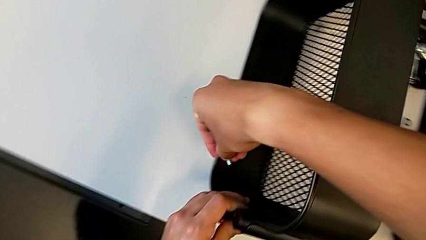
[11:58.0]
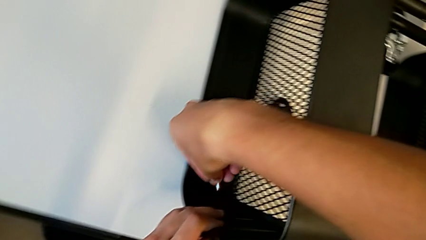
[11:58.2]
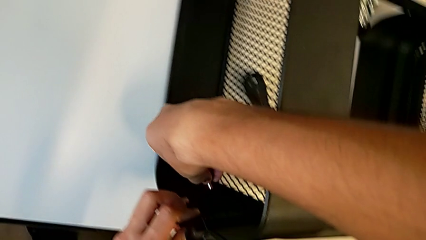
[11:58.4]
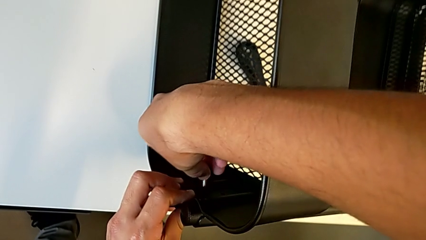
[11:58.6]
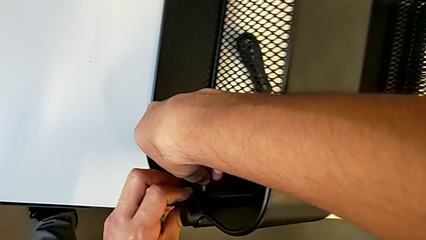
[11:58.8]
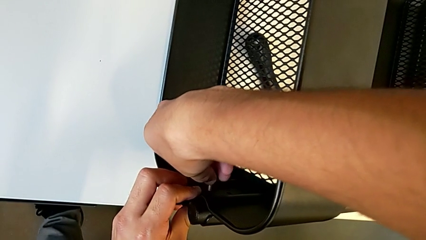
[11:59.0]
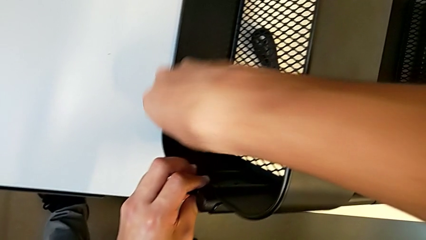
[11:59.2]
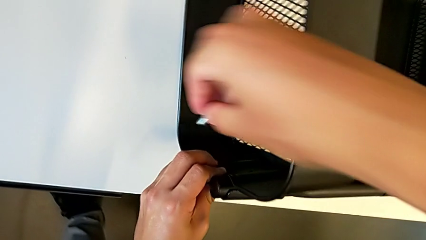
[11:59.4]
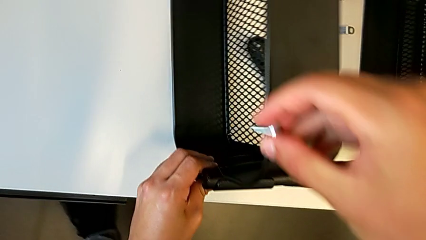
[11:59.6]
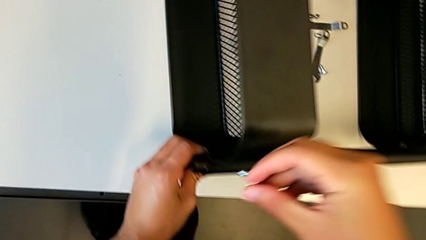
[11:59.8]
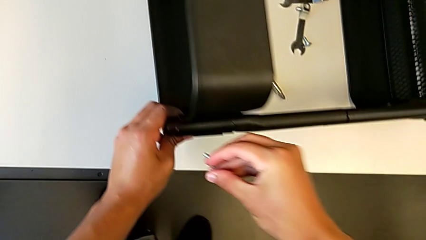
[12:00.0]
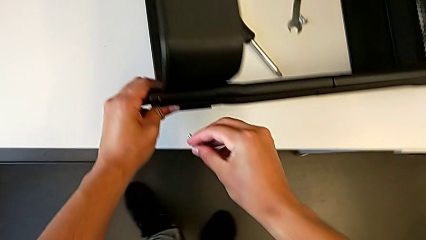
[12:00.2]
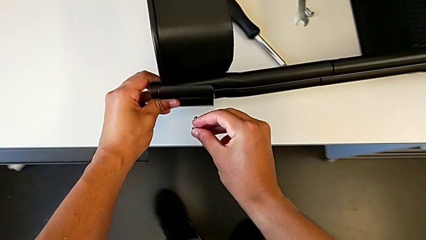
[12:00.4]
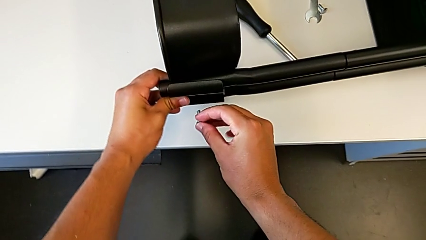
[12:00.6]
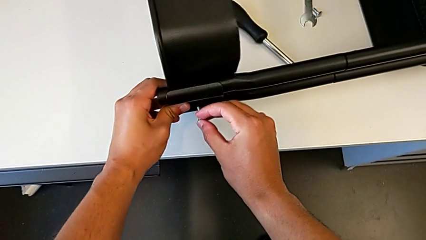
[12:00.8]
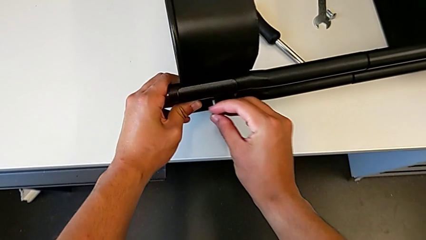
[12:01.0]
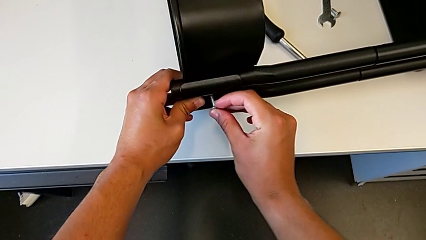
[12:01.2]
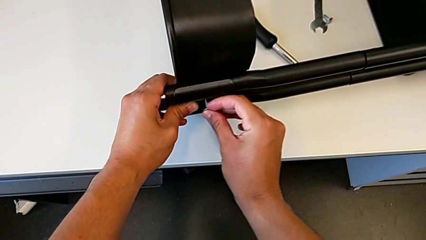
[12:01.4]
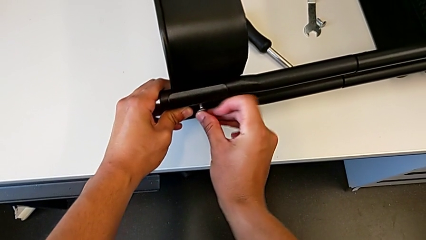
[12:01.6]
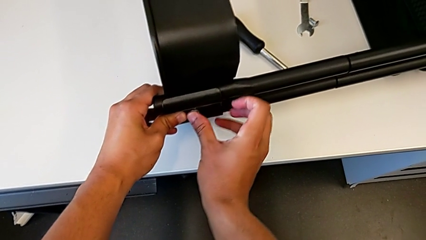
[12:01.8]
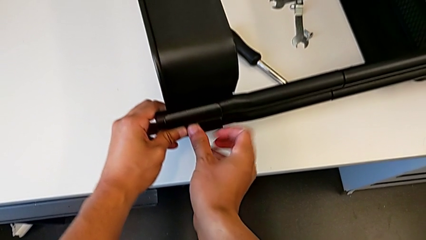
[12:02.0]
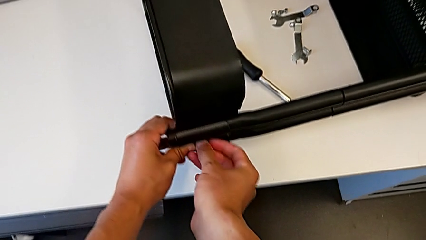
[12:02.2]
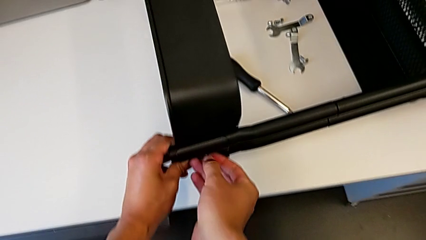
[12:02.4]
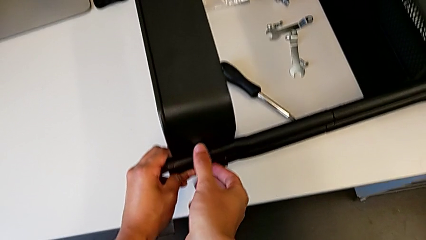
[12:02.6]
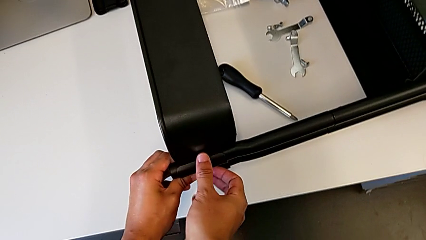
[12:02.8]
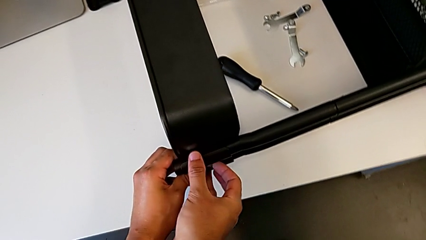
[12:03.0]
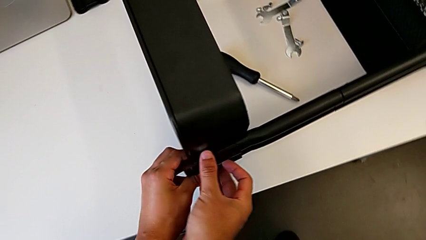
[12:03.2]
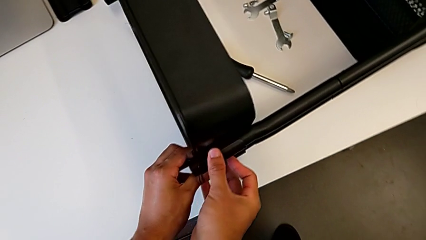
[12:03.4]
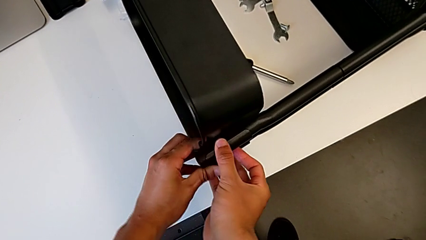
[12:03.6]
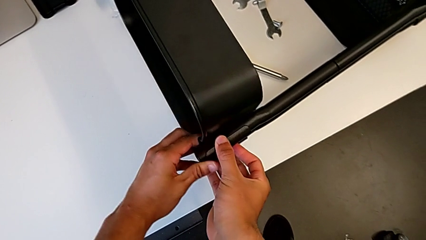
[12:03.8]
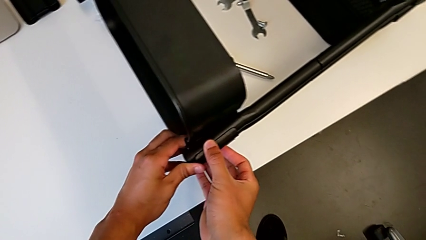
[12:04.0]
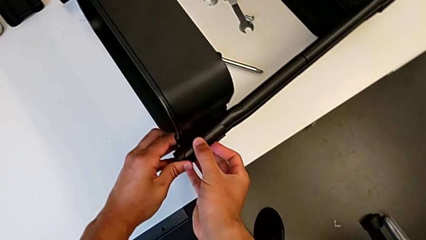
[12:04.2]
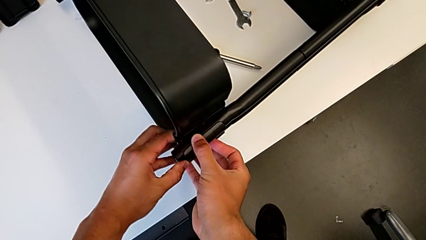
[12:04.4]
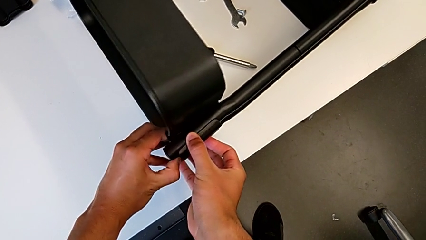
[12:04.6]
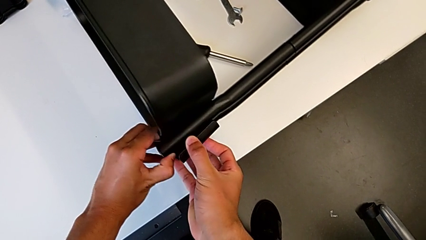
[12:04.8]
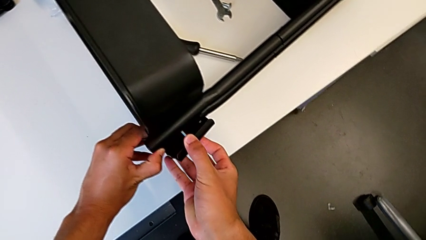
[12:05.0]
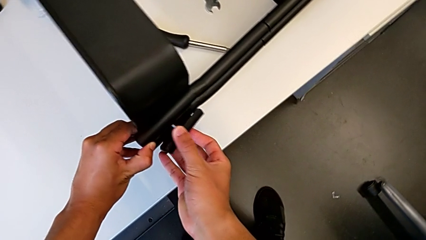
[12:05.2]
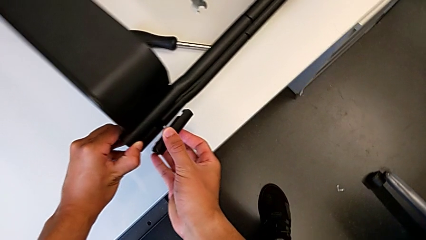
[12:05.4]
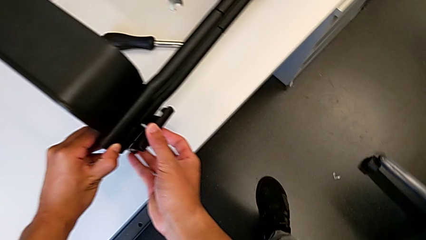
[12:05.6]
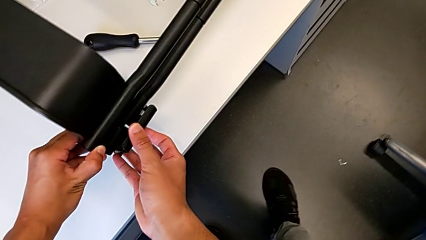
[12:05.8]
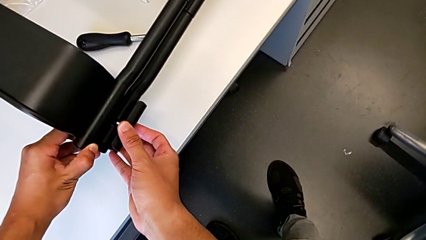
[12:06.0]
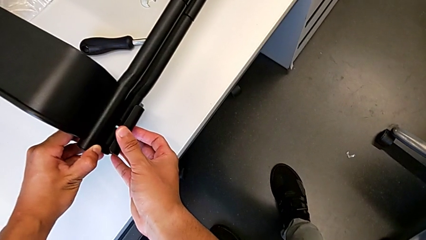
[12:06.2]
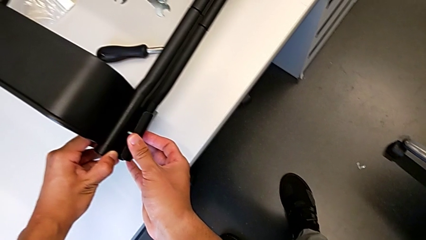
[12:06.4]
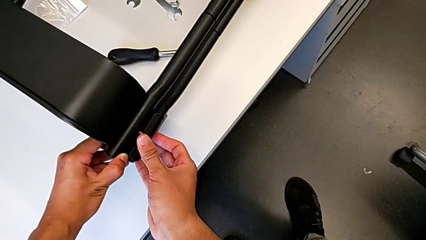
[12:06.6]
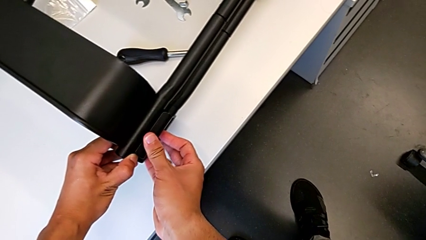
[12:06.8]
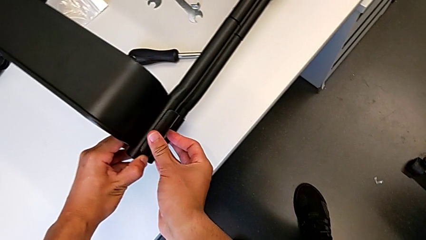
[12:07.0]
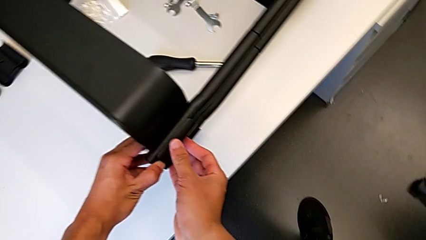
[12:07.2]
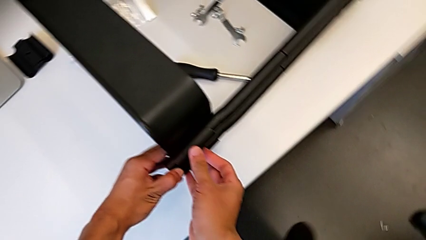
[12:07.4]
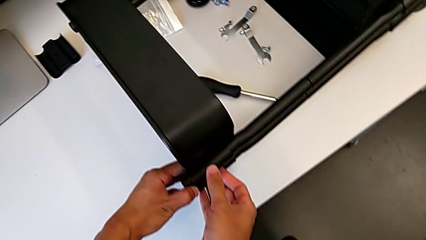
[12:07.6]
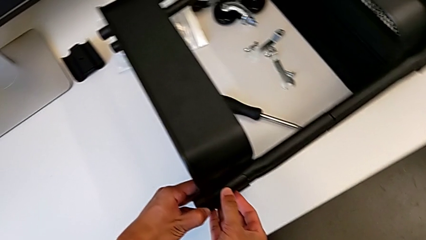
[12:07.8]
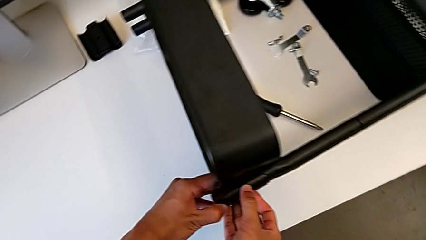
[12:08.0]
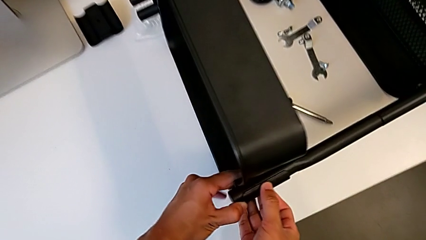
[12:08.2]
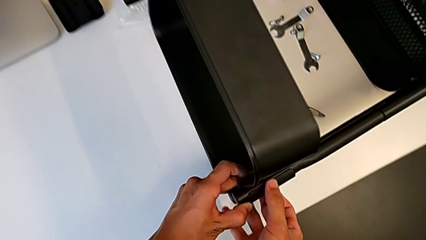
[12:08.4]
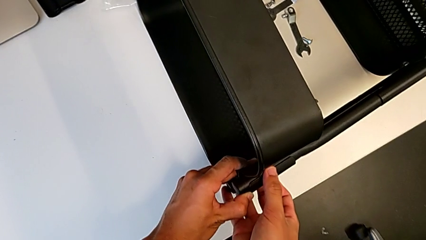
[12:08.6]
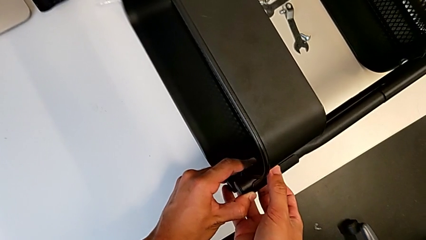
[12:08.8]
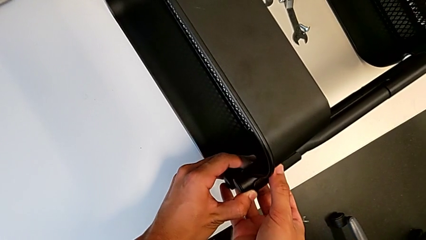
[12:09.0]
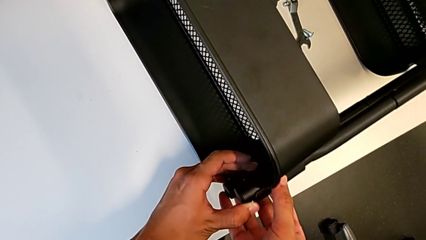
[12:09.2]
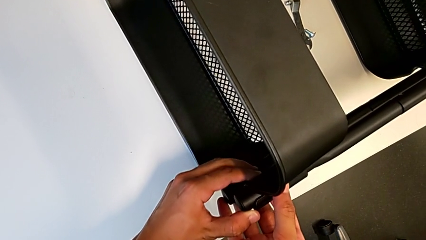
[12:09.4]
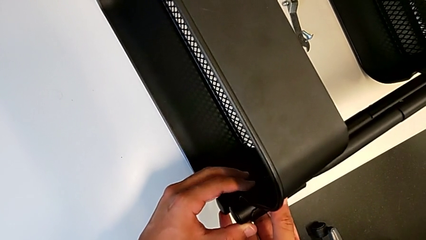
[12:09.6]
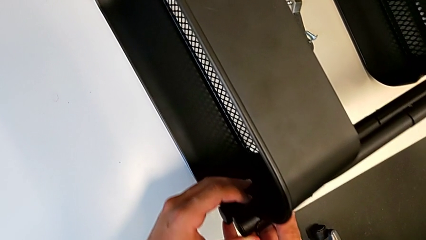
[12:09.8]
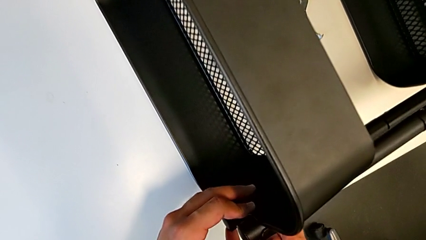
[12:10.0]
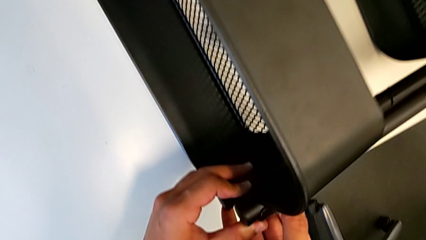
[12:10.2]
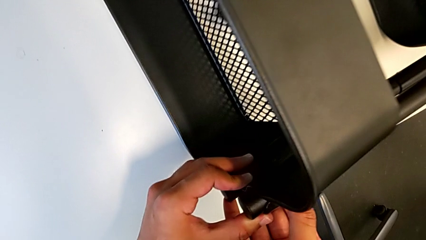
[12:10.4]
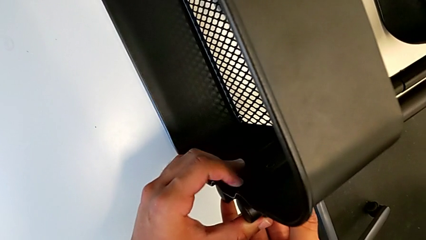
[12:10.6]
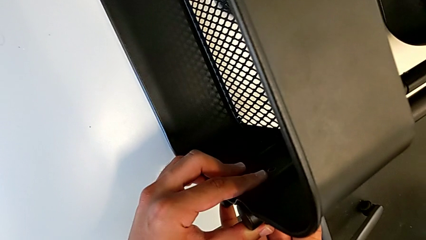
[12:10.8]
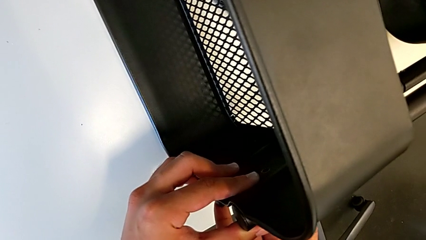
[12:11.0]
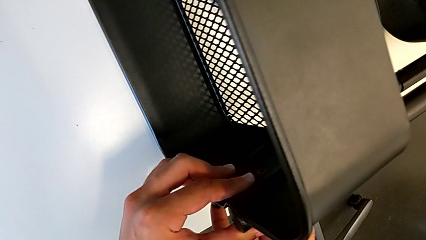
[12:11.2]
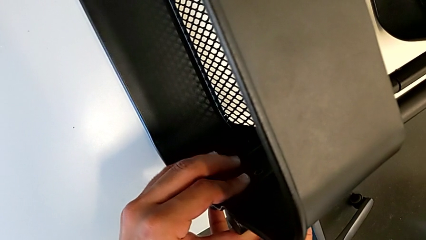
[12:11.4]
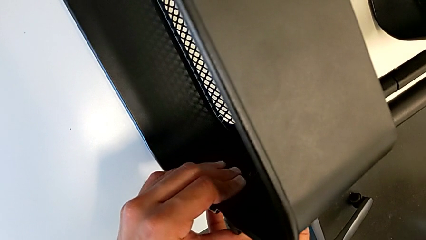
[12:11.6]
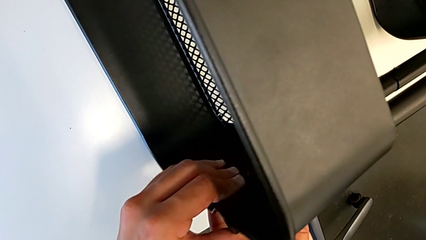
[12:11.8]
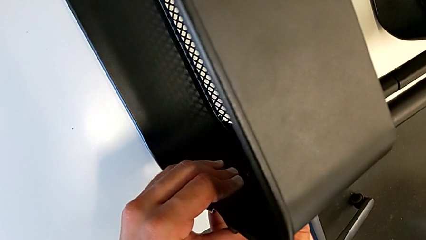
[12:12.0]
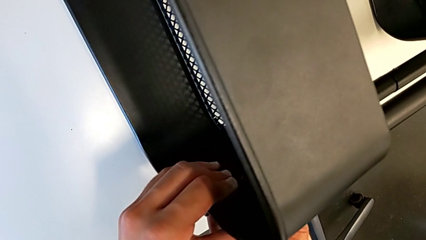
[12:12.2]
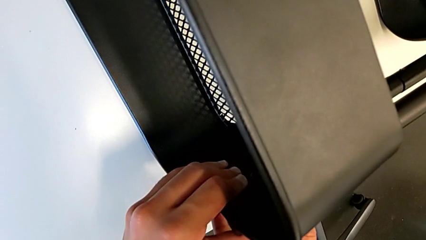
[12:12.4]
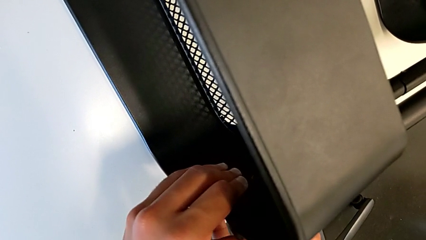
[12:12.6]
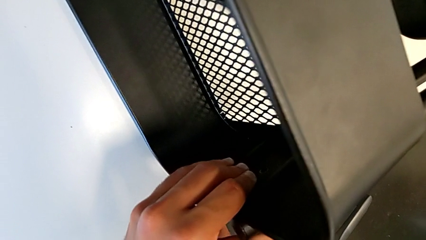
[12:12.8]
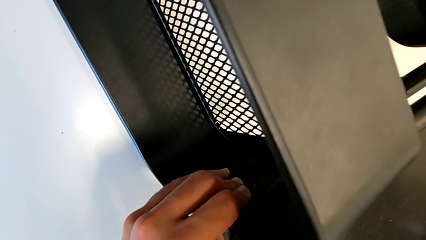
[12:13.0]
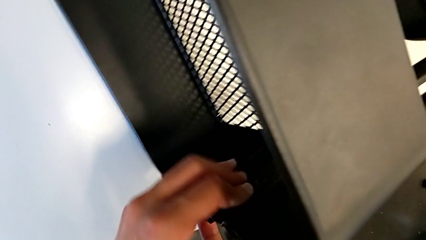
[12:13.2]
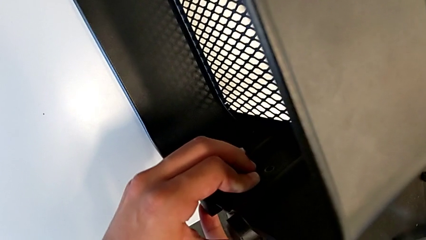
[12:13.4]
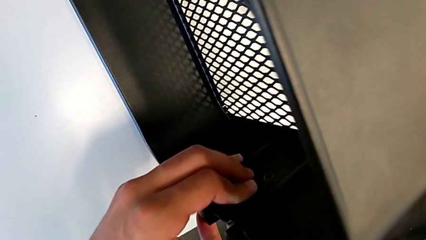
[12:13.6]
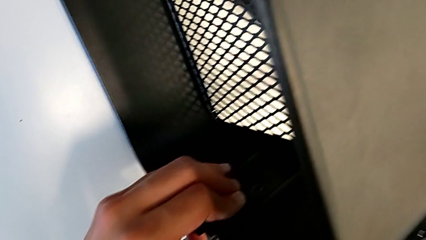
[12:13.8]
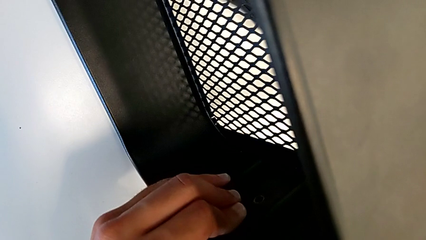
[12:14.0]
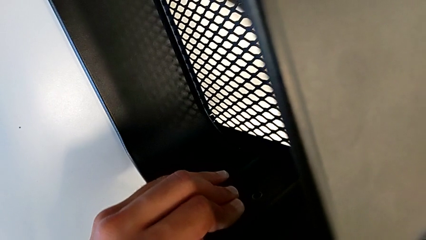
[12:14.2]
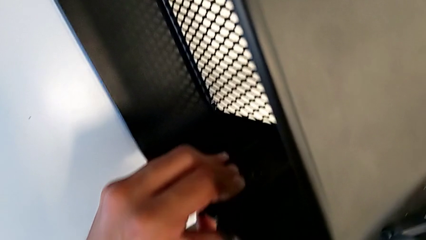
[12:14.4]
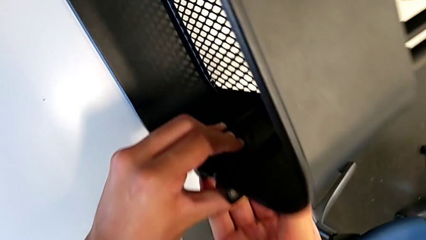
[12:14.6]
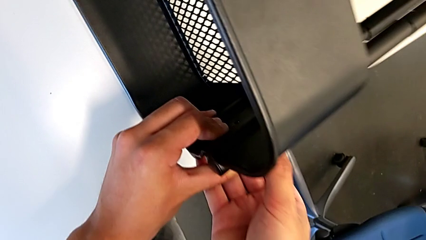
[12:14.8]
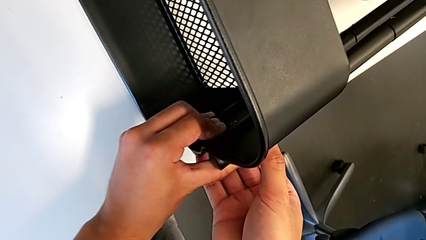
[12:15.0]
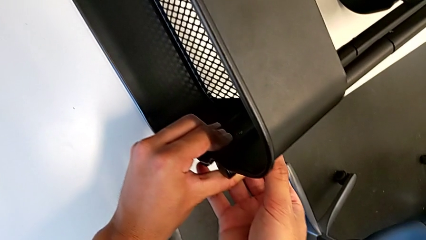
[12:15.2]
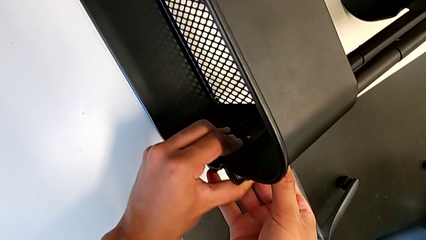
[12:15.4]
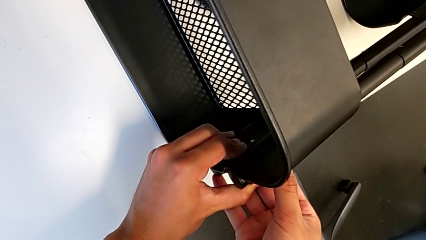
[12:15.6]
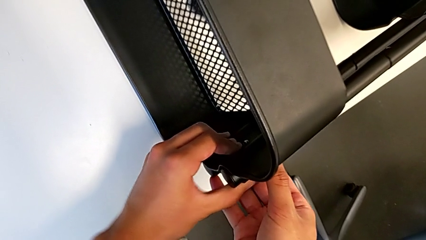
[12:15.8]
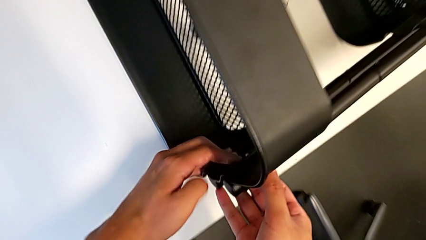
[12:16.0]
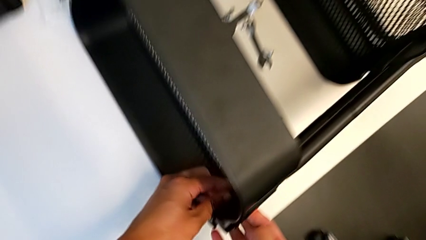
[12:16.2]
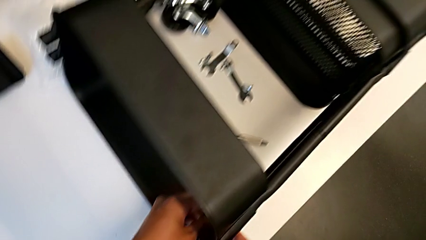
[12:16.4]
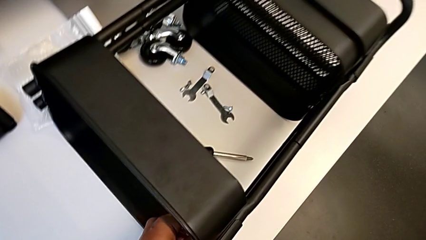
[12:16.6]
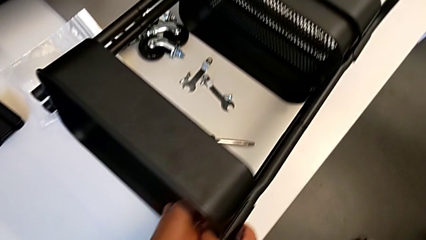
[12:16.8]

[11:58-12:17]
The camera wearer is screwing the first brackets of the bottom table. They insert the screw, withdraw the bracket, place it and hold it.
